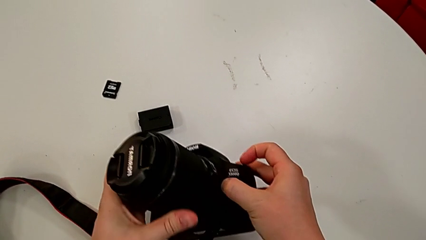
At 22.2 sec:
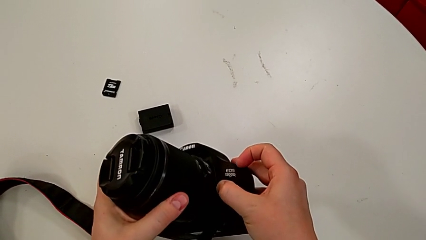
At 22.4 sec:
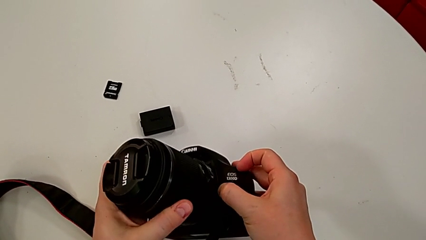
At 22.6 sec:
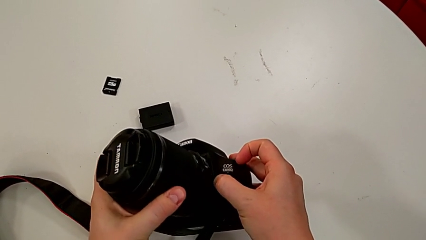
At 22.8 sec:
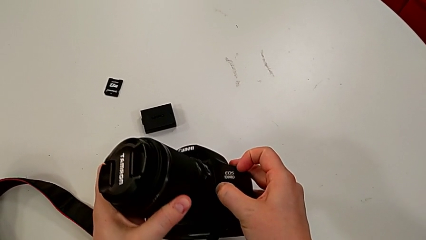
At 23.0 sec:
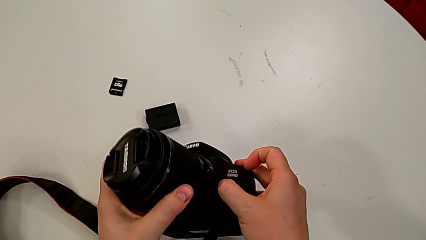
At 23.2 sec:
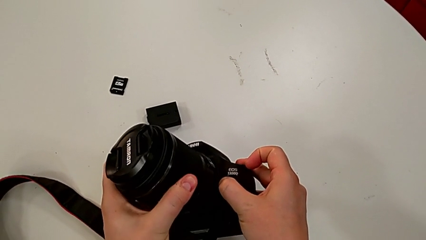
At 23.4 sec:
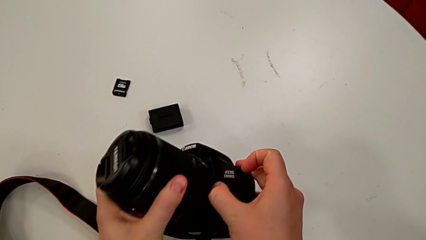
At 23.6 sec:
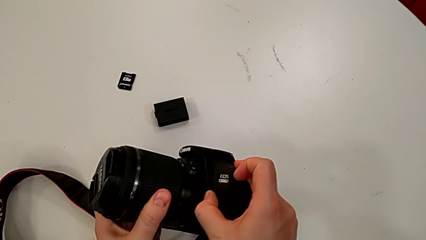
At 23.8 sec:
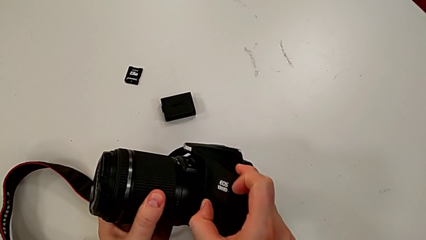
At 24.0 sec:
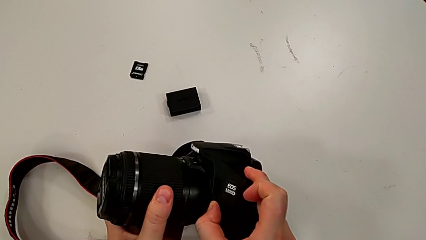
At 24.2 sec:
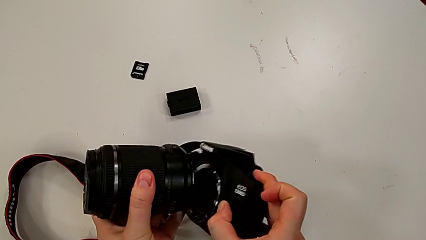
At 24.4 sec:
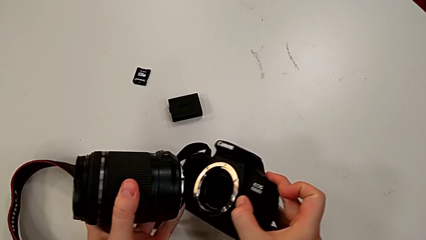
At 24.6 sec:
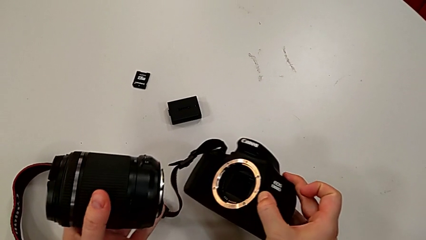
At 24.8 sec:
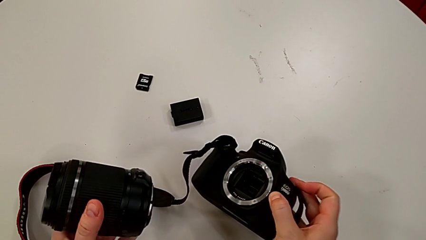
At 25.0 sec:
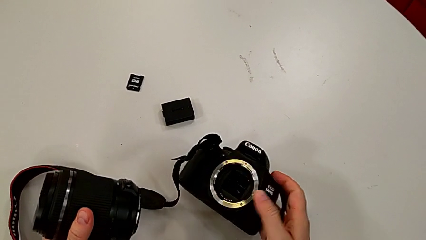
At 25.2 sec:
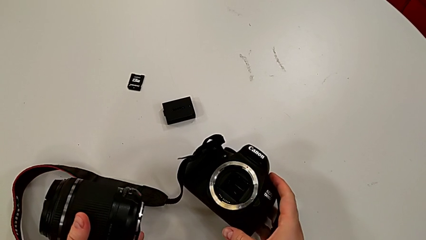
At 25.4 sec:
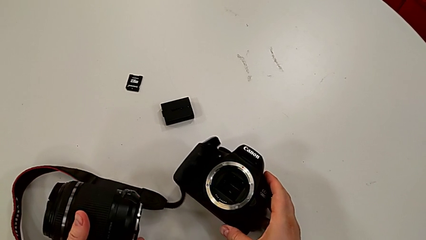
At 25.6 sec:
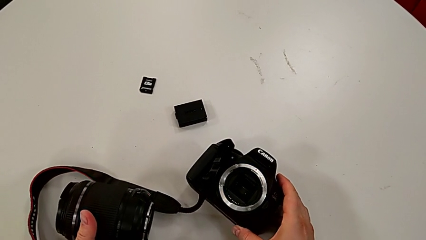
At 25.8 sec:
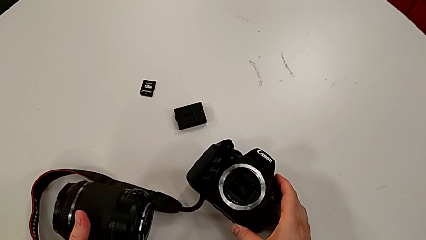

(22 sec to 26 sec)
The camera wearer is detaching the lens of the camera. They rotate the rounded lens, press the right button, withdraw the rounded lens and place the black DSLR.

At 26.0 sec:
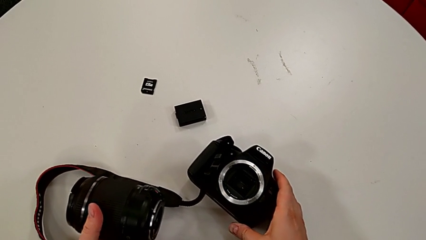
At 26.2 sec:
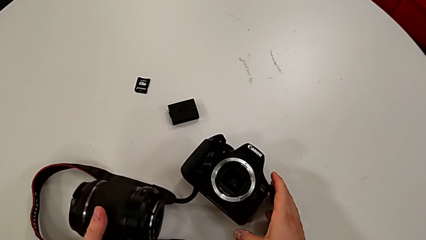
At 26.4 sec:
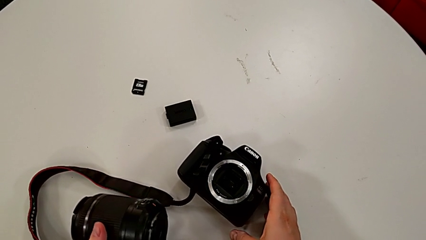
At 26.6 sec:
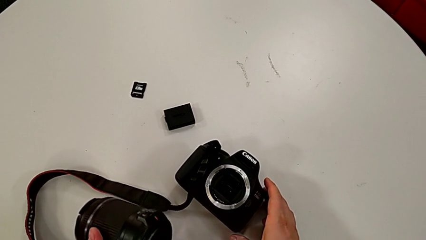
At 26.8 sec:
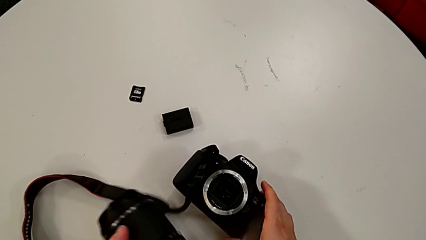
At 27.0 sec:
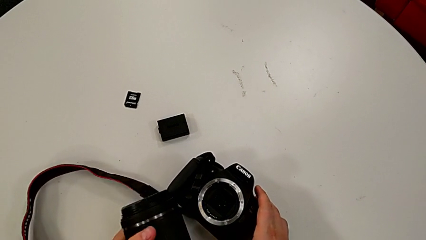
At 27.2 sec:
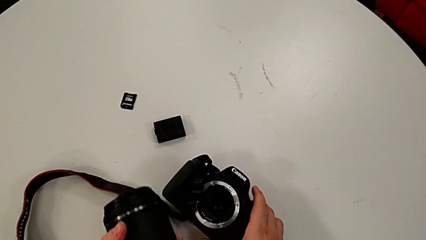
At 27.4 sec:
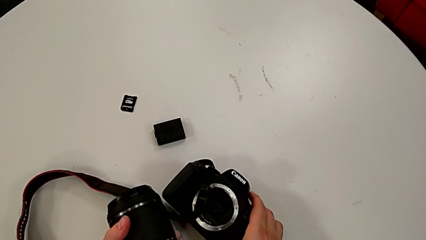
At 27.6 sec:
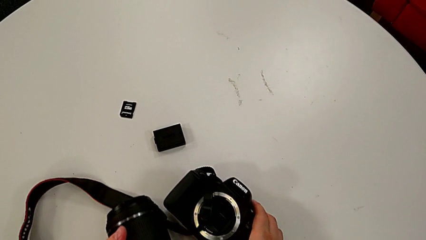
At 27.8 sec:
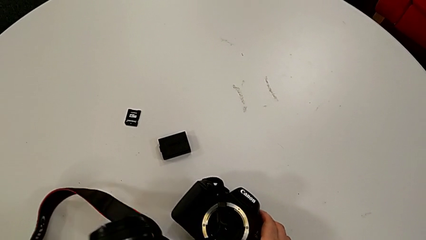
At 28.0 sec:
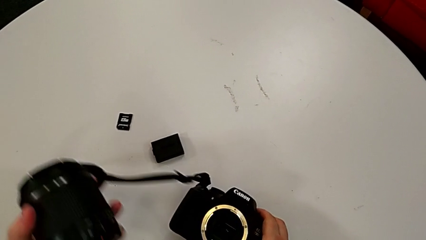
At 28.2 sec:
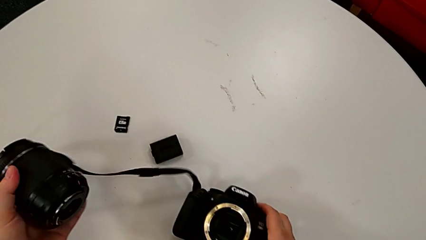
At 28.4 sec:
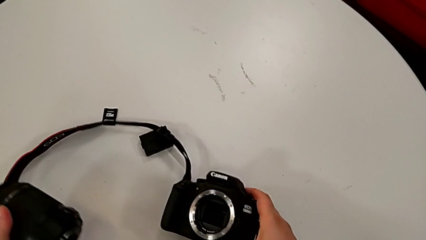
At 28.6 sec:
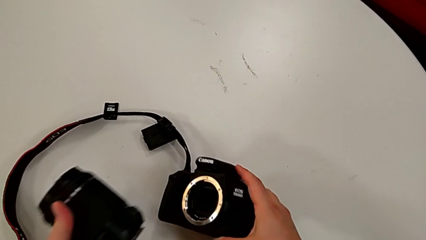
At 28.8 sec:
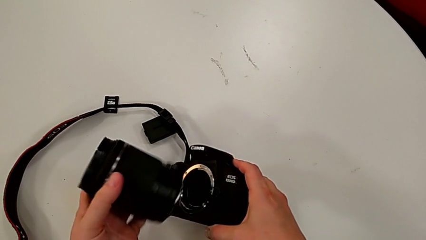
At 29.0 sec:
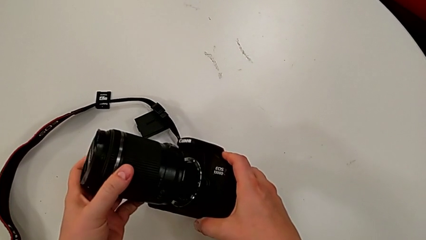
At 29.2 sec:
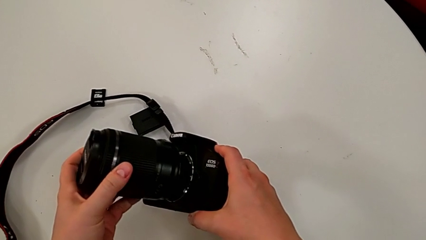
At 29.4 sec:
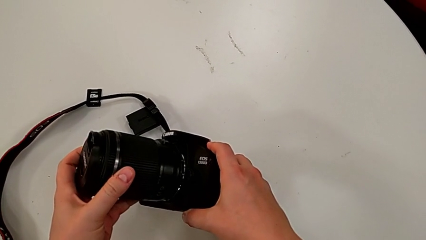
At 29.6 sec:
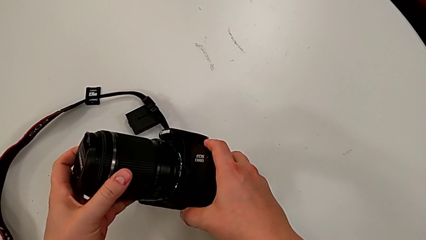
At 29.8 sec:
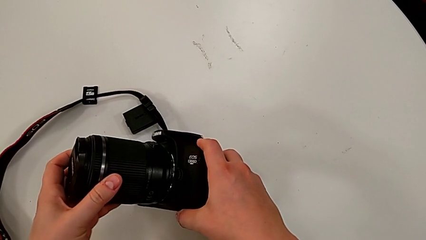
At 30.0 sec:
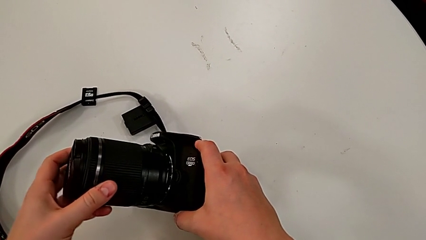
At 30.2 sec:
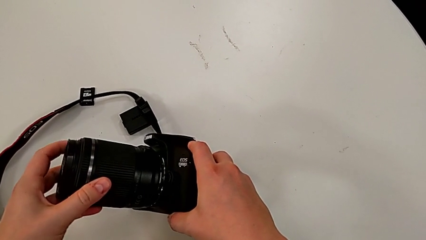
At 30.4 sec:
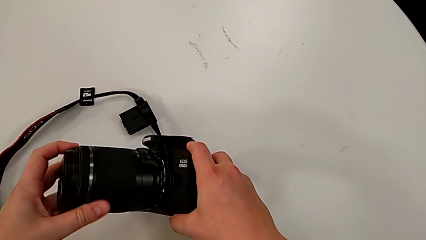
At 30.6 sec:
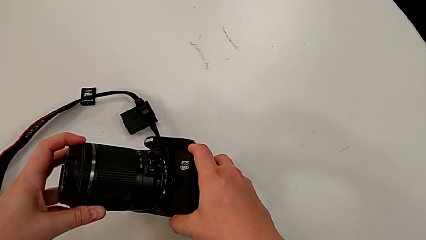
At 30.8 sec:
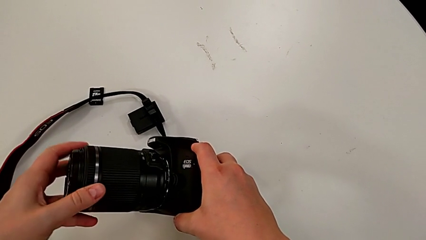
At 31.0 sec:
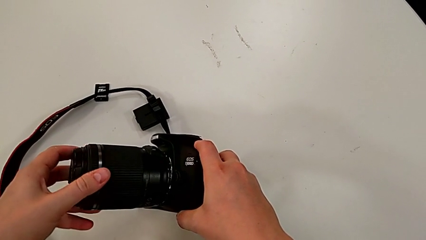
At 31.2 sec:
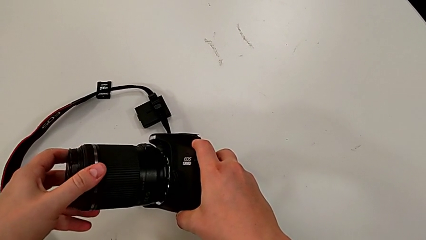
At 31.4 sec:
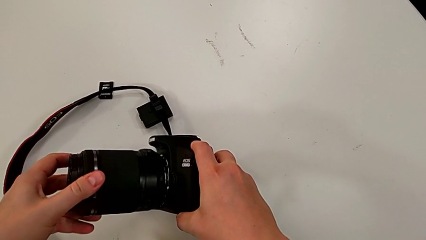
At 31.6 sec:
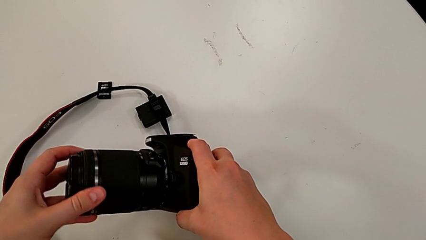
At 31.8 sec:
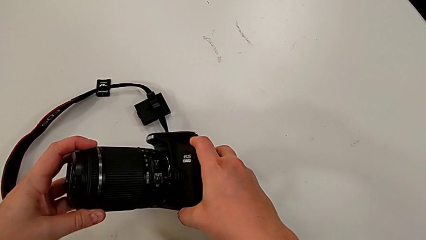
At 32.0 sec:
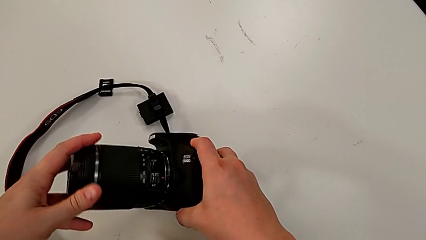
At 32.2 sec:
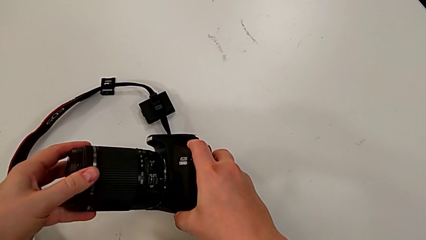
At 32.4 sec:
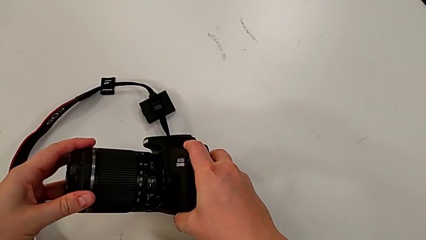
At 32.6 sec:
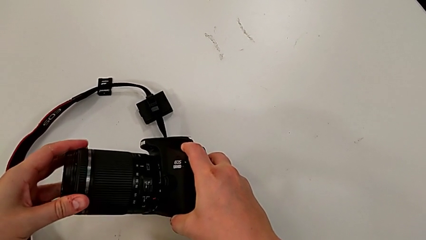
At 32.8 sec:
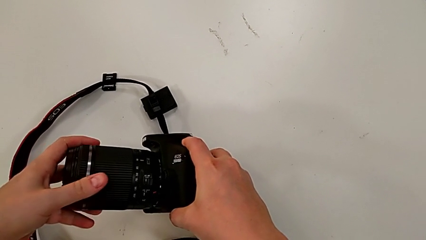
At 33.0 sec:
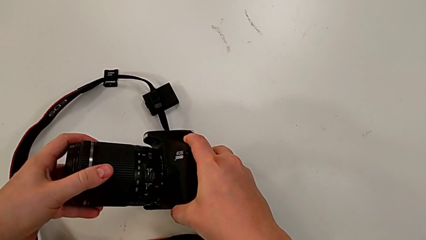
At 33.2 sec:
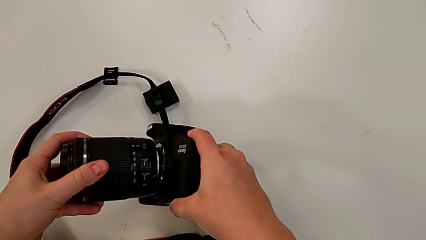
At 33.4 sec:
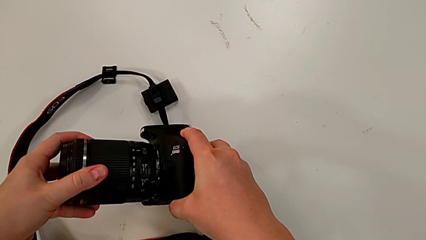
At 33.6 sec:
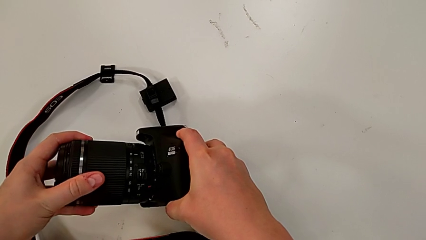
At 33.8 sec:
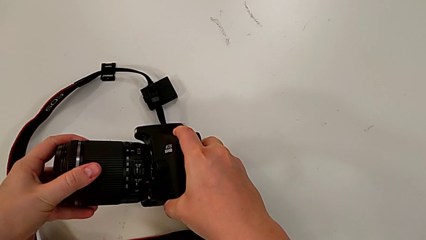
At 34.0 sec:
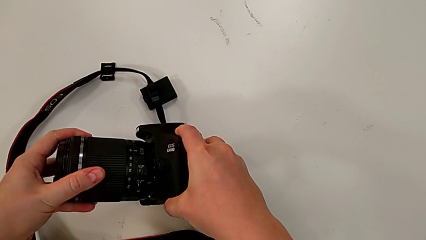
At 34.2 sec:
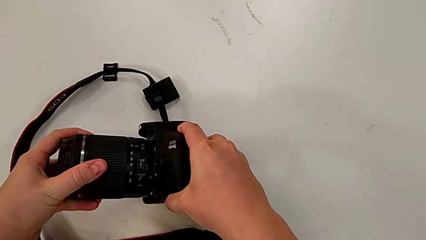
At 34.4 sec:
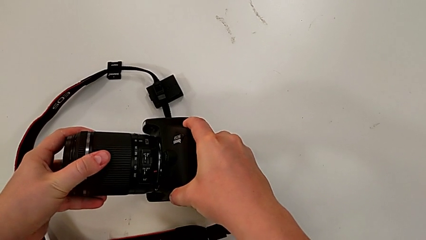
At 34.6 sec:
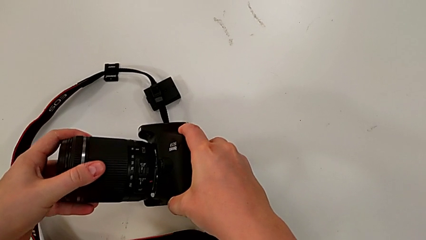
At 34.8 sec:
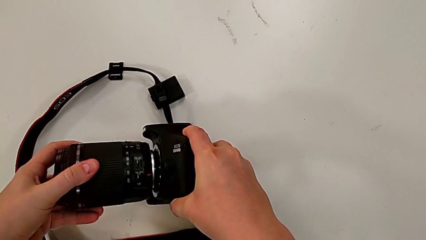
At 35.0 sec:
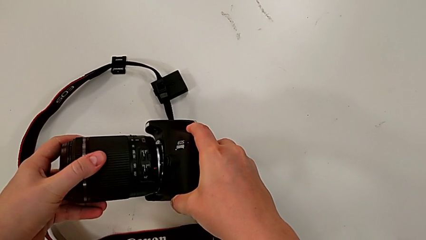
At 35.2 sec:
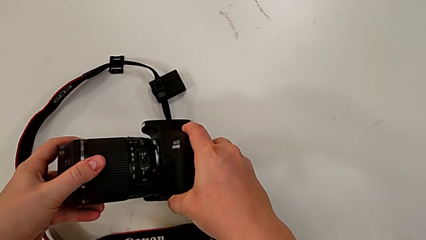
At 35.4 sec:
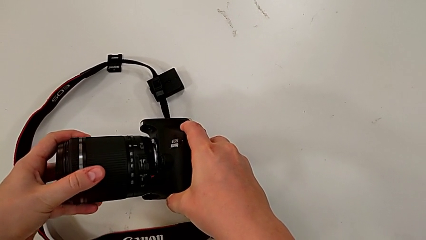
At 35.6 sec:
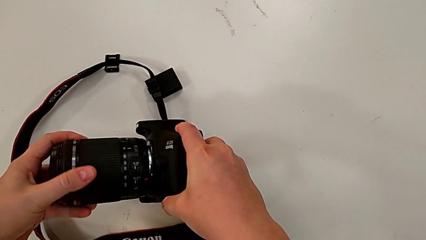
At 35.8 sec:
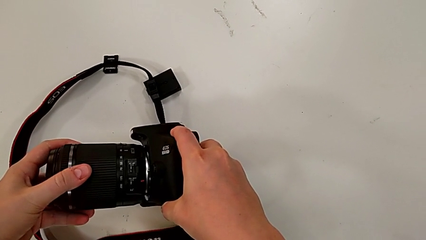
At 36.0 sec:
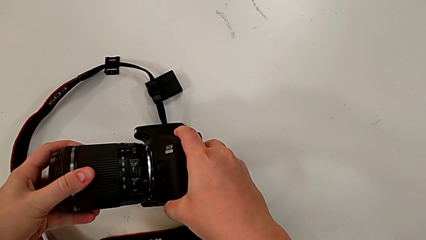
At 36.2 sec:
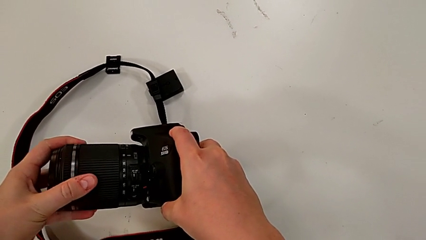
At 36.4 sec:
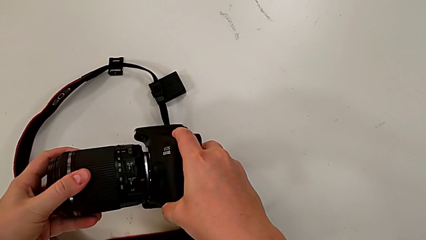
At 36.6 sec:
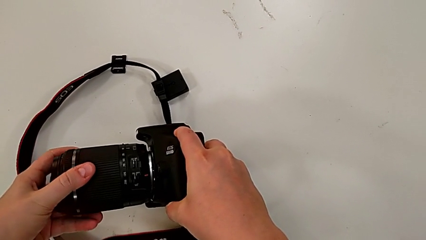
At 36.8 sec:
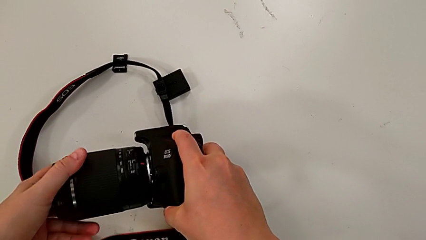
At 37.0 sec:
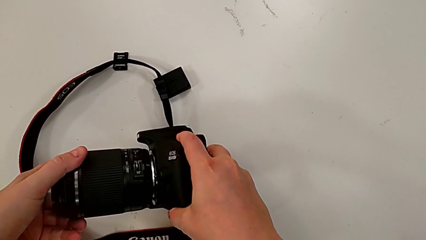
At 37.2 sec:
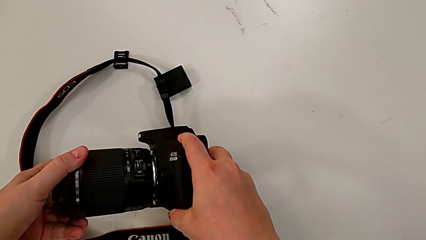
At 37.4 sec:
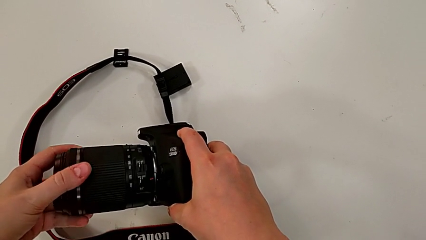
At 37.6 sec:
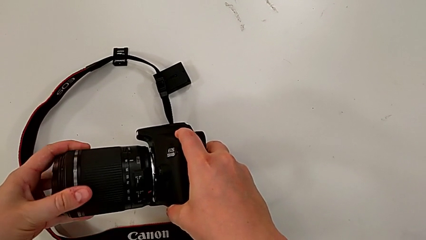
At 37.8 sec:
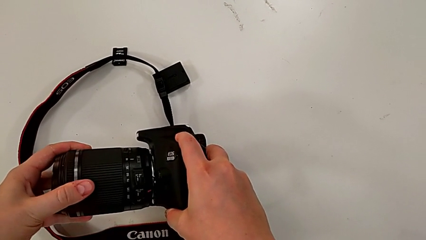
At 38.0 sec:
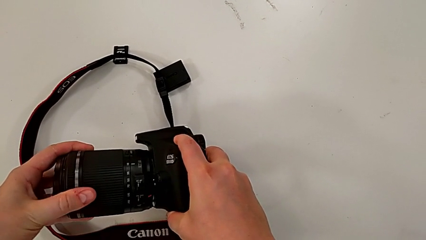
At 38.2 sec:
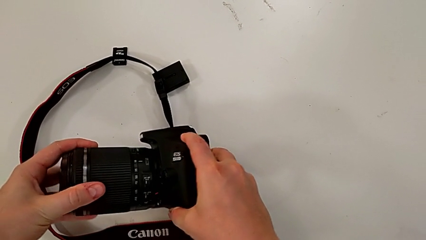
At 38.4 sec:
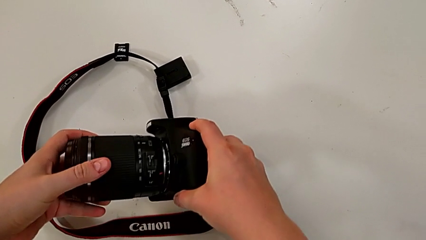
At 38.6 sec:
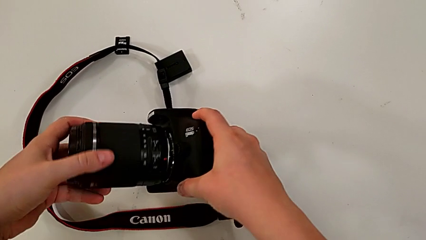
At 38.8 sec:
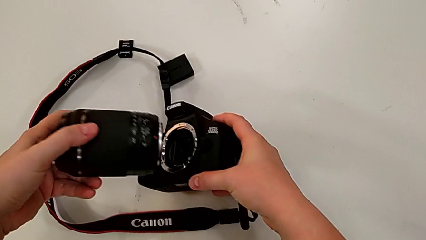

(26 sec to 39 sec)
The camera wearer is attaching the lens of the camera. They lift the black strap, wrongly insert and rotate the rounded lens and withdraw it.
